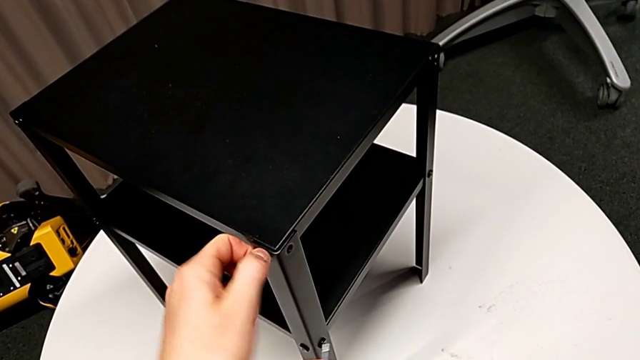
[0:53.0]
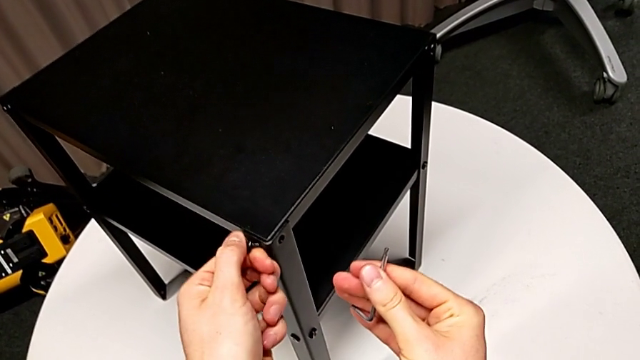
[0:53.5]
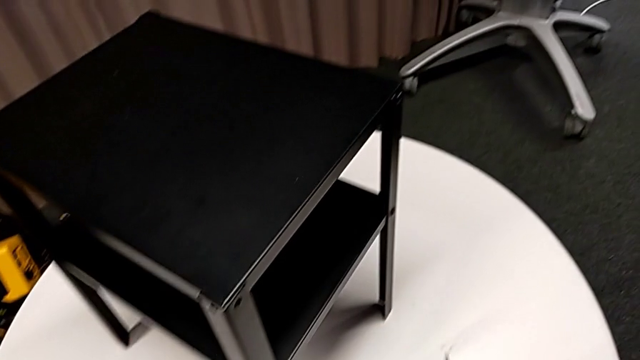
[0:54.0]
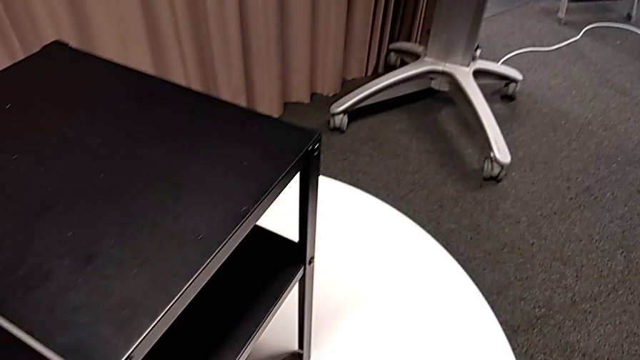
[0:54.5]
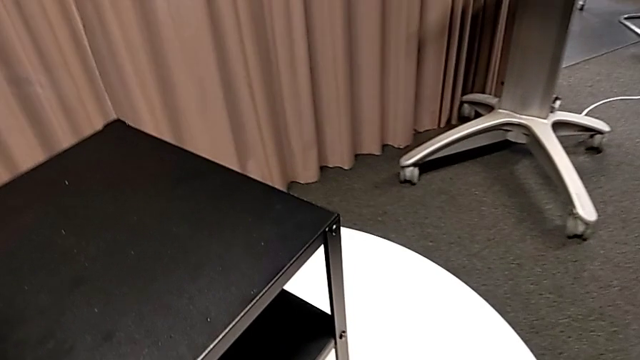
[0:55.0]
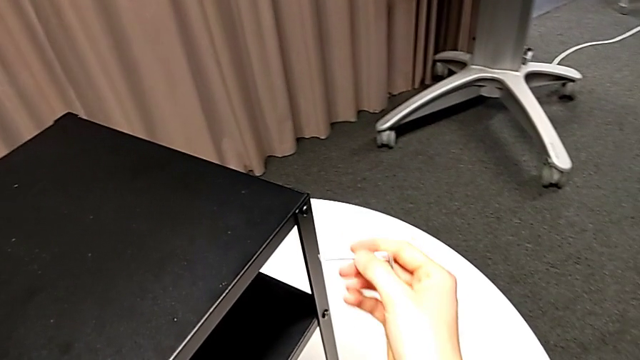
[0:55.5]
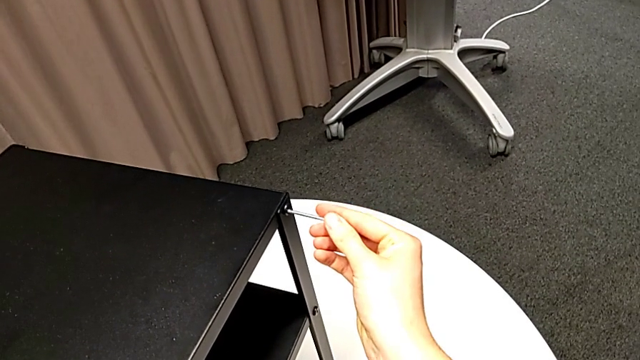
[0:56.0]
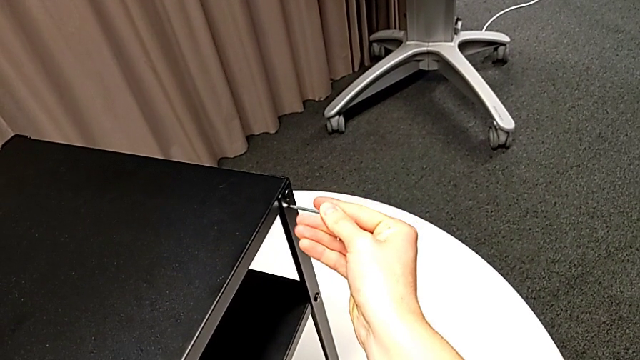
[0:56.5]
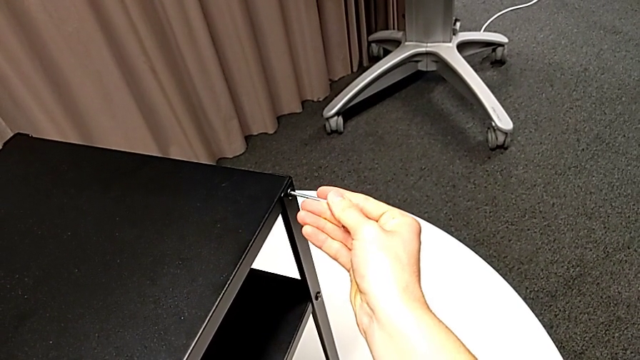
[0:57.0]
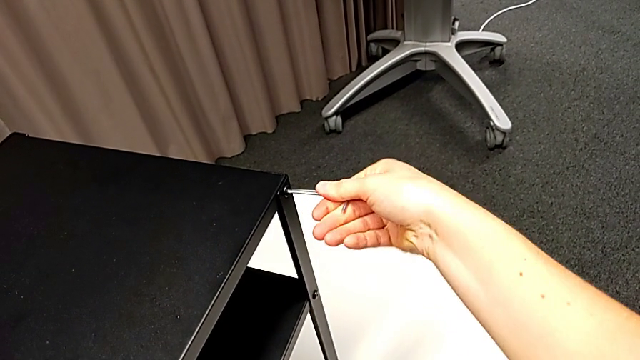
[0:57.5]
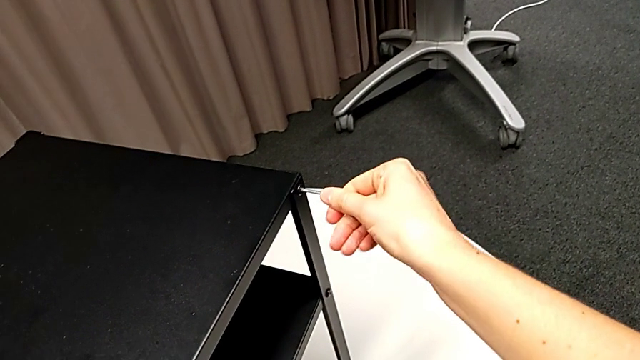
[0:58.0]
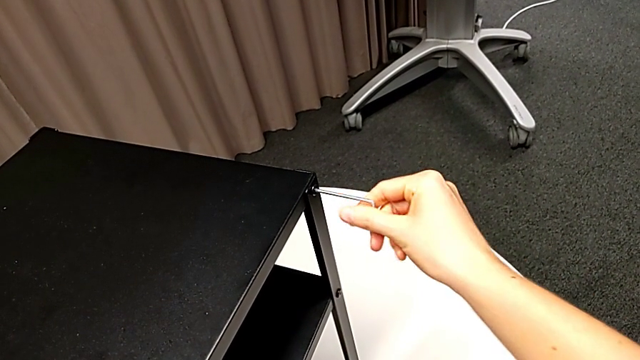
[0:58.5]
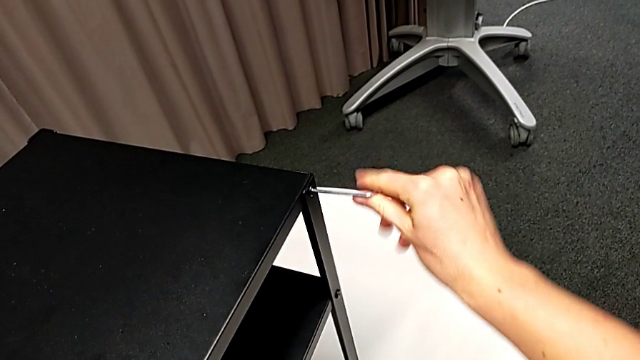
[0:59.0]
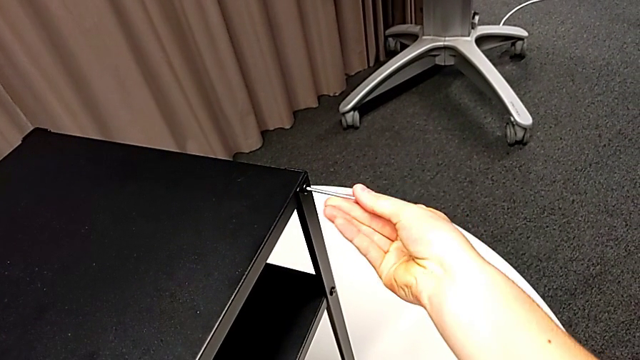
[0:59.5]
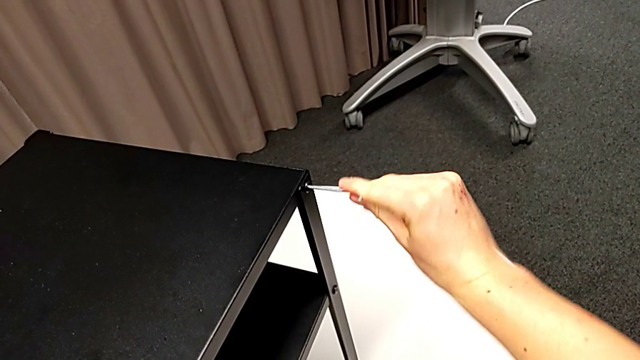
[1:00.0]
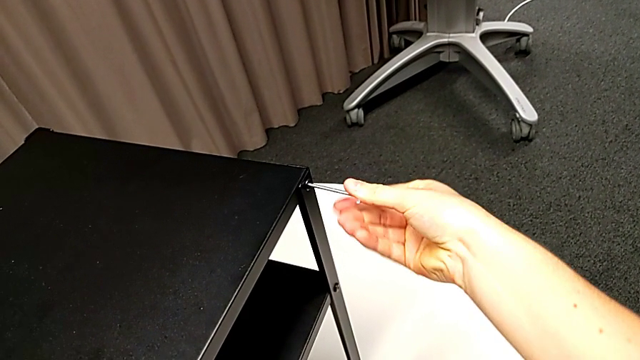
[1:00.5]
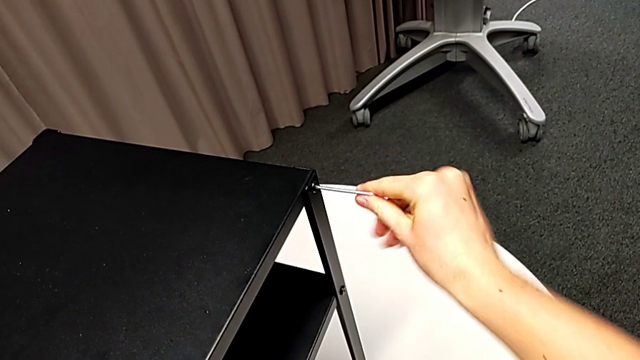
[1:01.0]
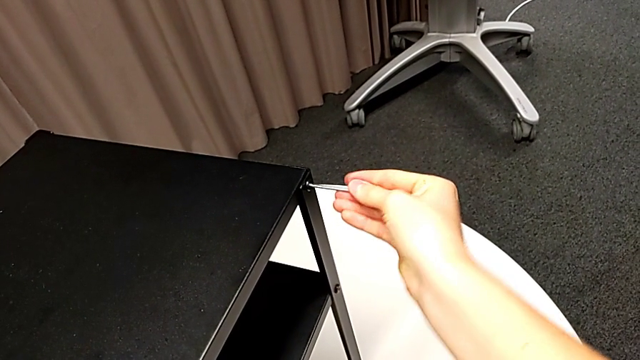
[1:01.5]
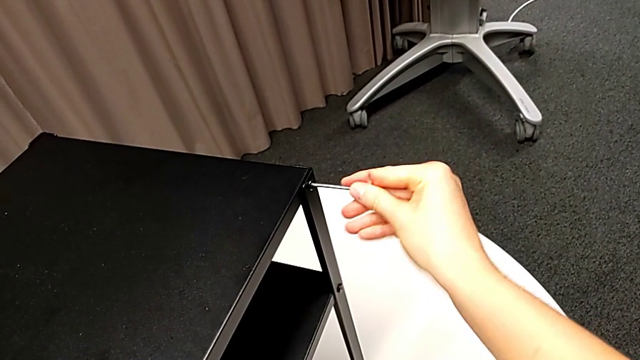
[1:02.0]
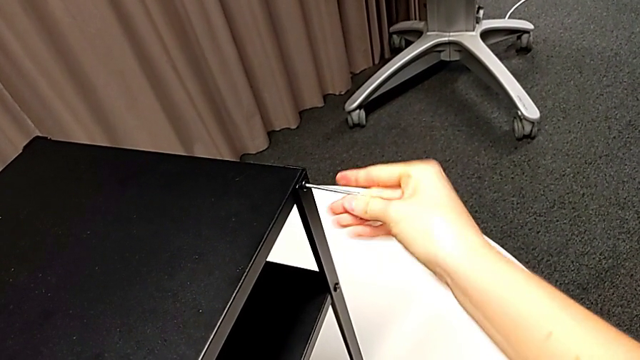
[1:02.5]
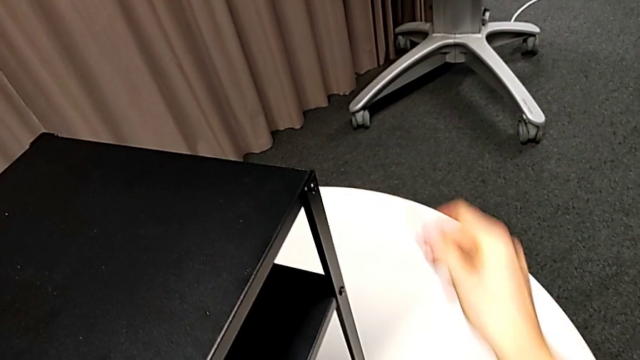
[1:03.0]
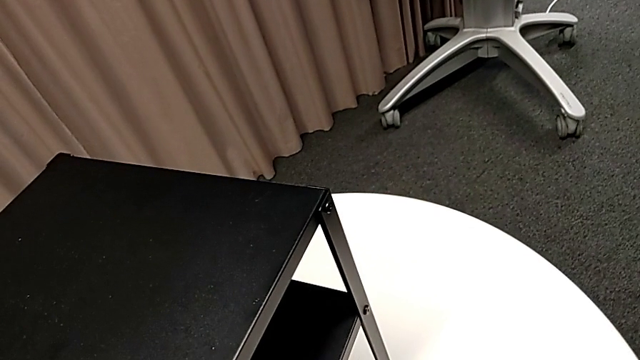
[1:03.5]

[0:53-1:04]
The camera wearer is disassembling the top table of the furniture. They disassemble the hex socket head, place it, insert the Allen wrench, unscrew the hex socket head, withdraw the Allen wrench and place it.

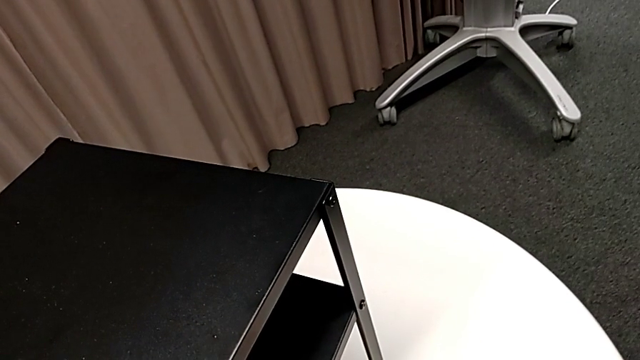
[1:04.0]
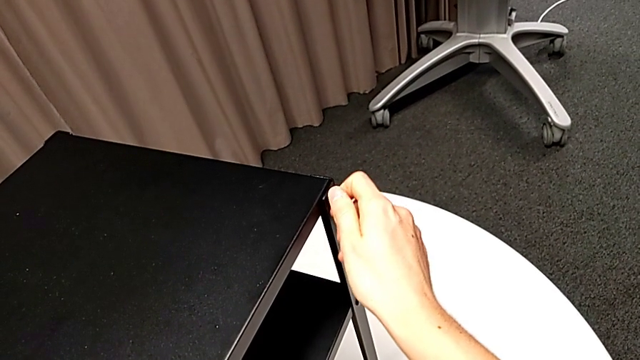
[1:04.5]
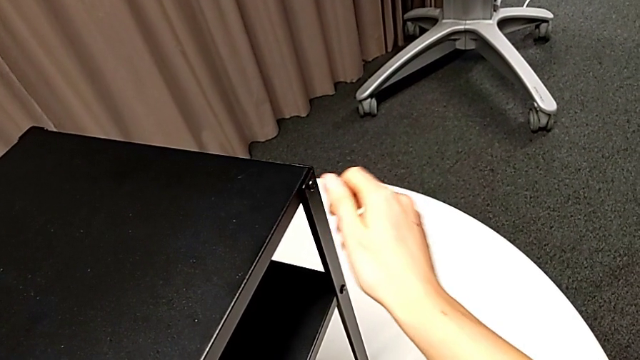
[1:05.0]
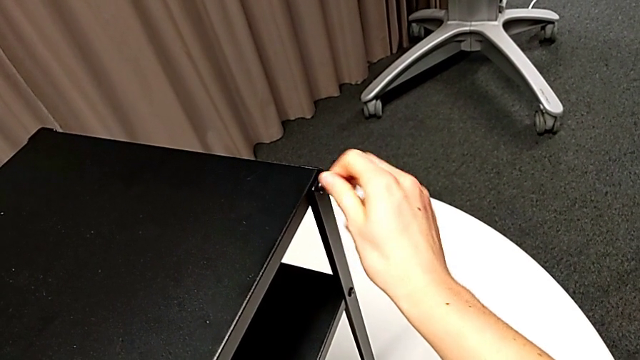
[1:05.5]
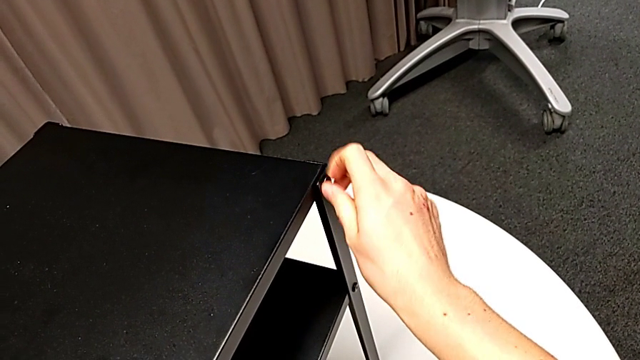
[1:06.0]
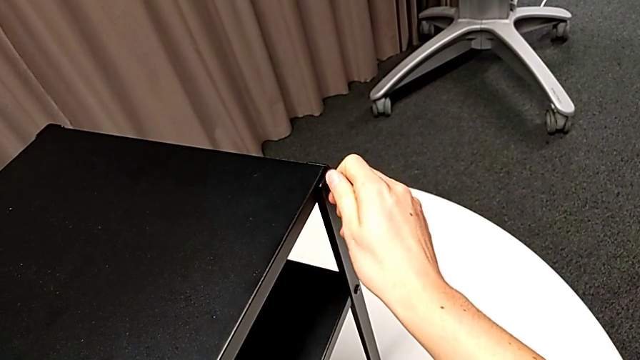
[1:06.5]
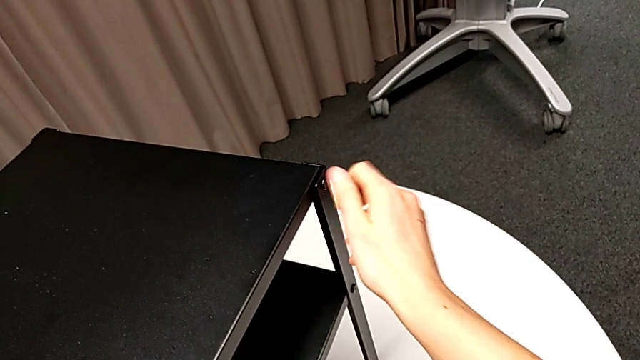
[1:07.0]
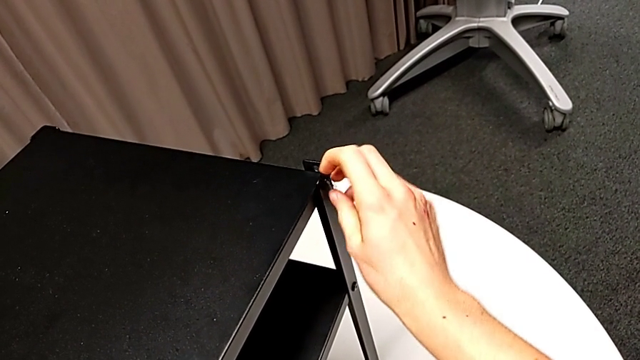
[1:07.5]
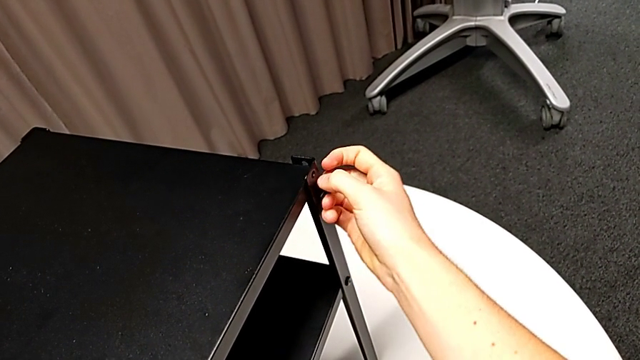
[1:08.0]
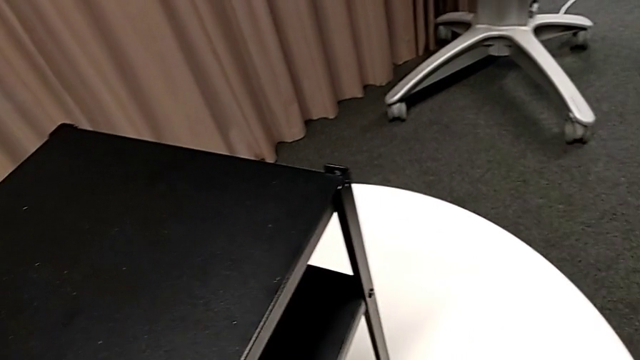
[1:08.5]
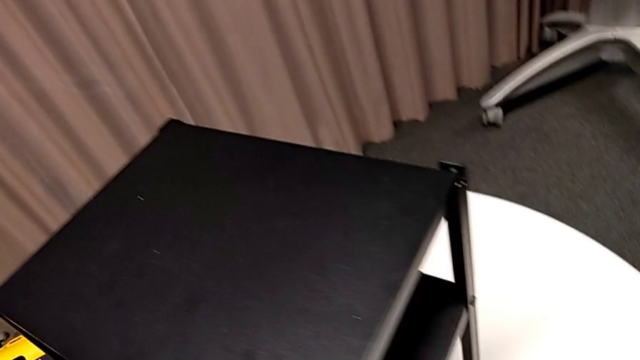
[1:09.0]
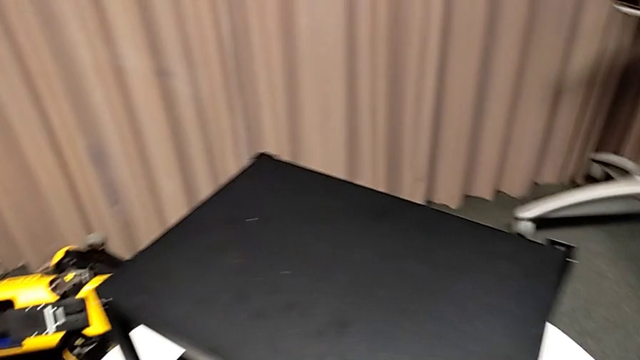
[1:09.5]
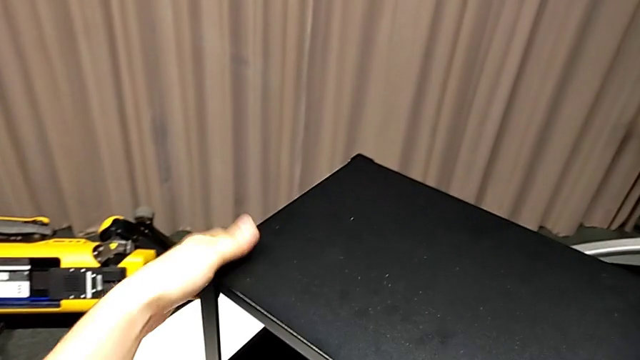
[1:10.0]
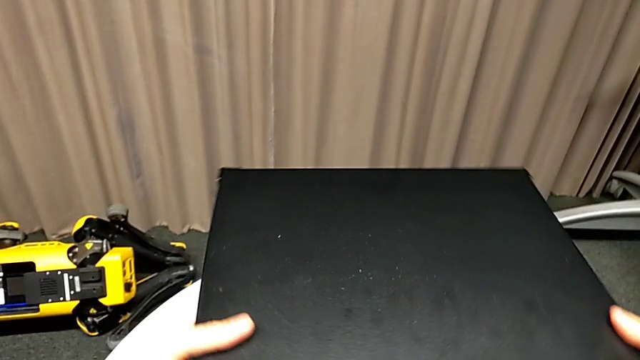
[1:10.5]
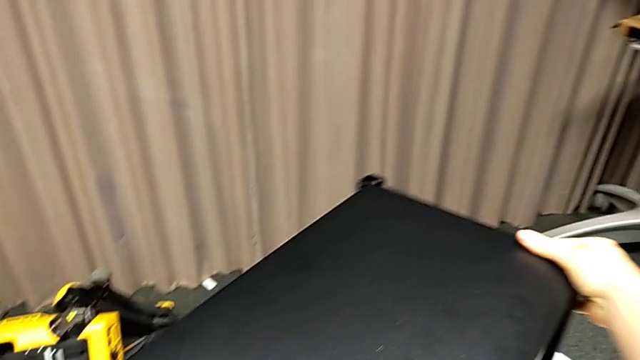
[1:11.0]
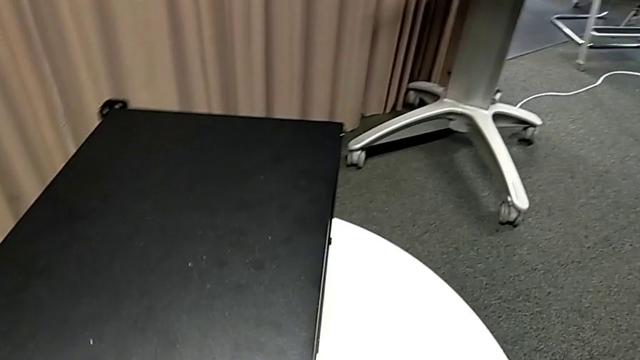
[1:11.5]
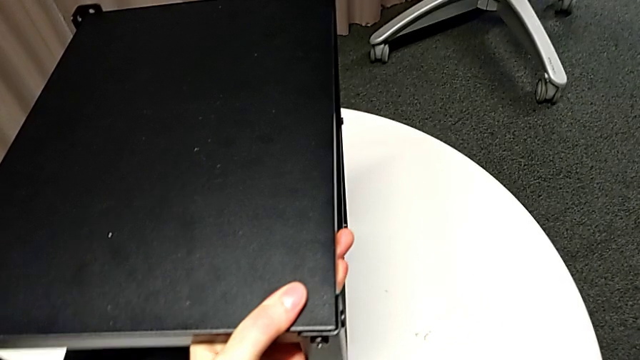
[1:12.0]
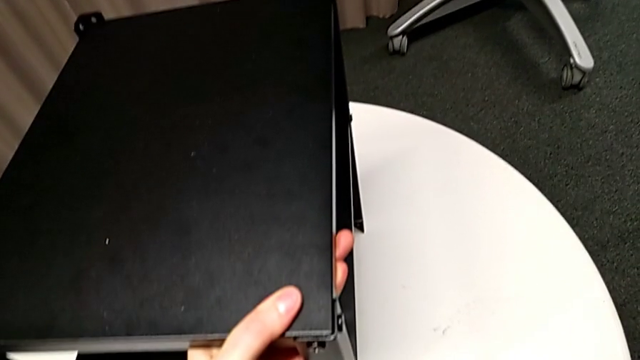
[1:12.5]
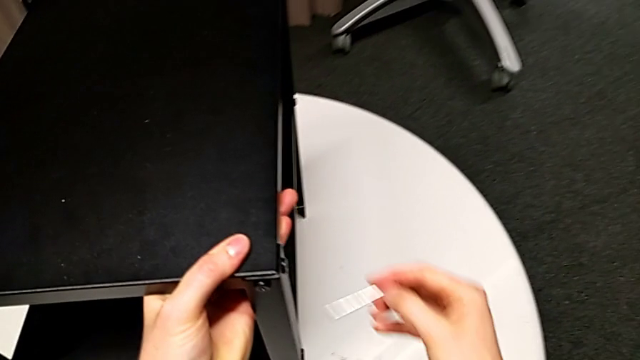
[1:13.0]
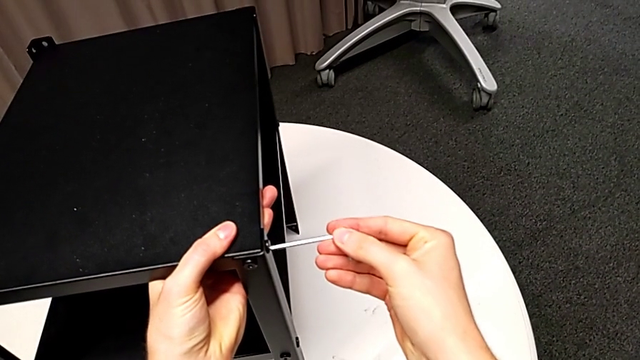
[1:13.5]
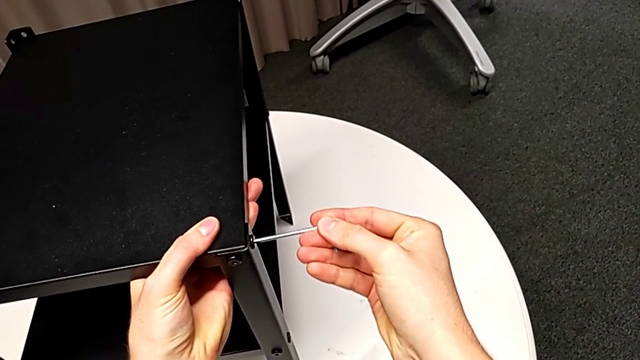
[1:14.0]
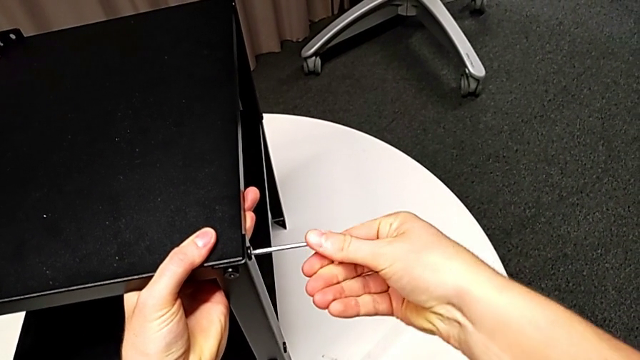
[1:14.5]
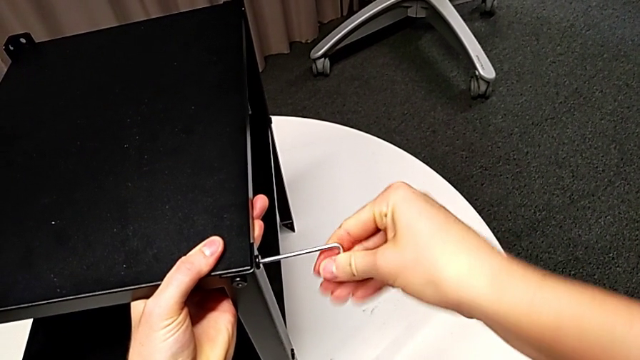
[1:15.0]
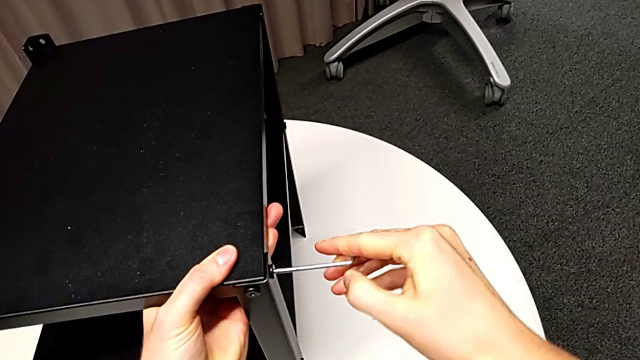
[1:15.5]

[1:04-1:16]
The camera wearer is disassembling the top table of the furniture. They unscrew the hex socket head, disassemble it, place it, rotate the nightstand, grab the Allen wrench and insert it.
